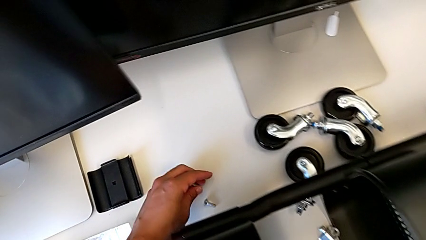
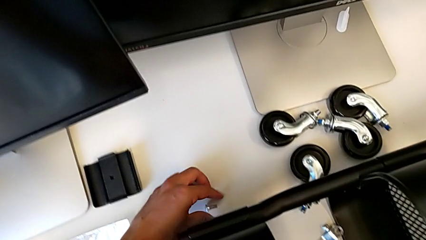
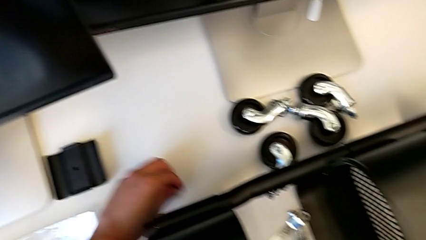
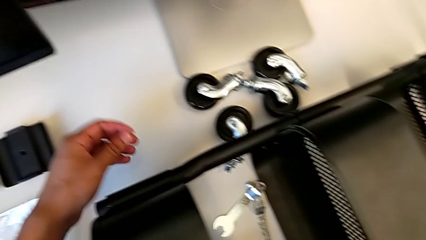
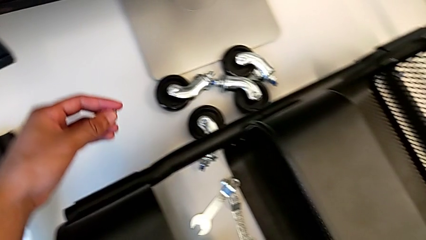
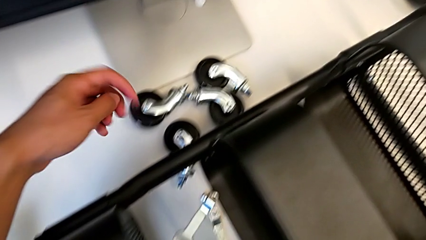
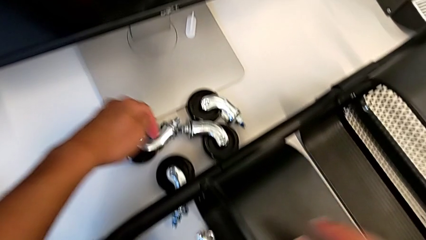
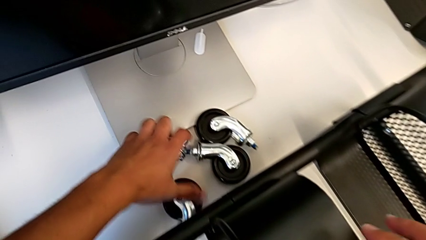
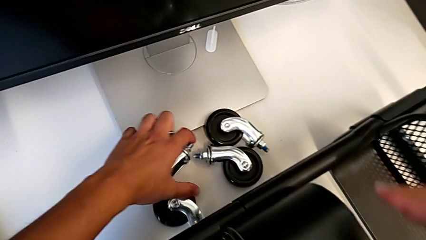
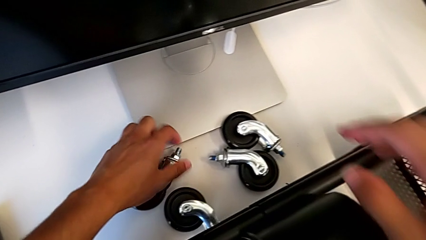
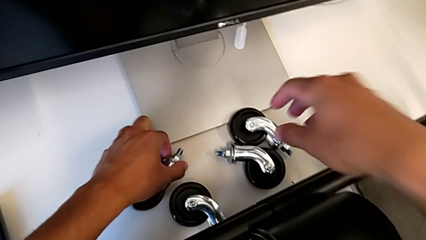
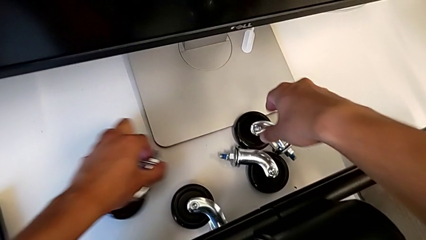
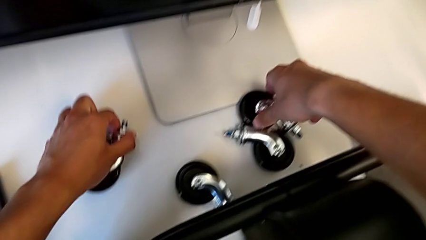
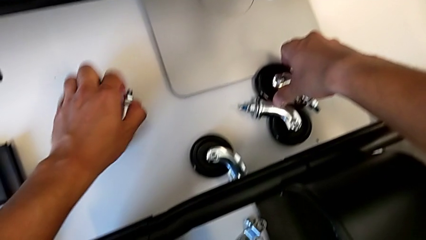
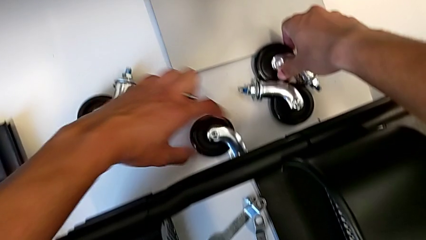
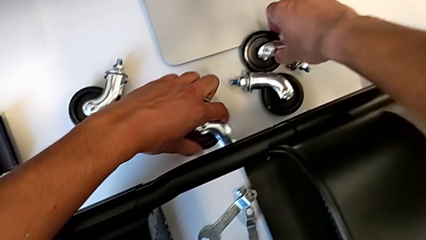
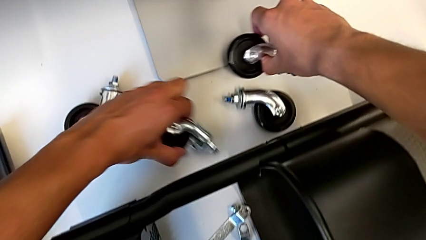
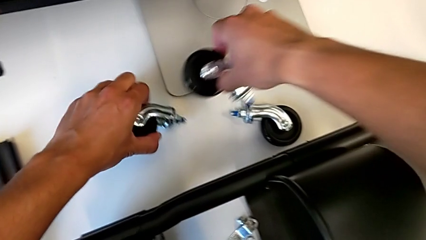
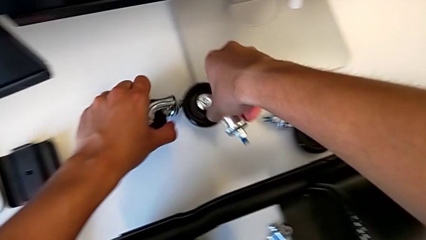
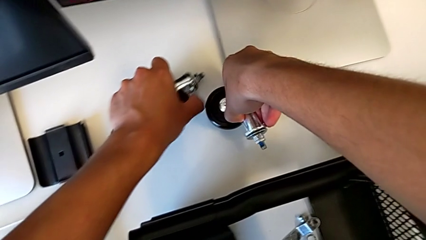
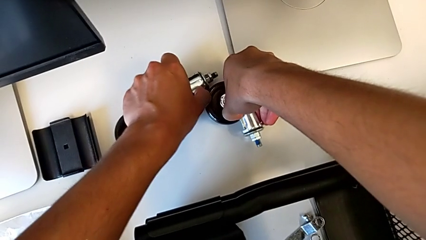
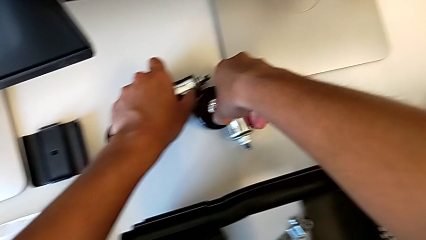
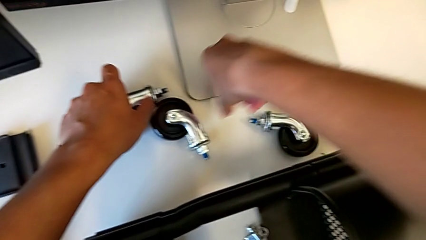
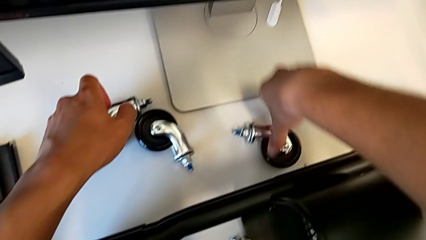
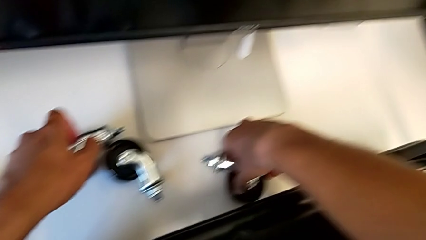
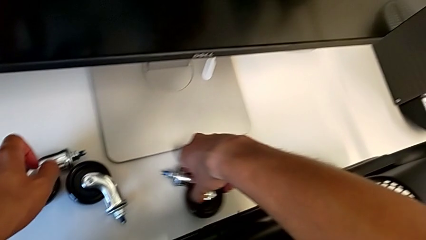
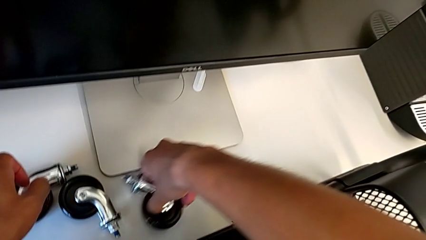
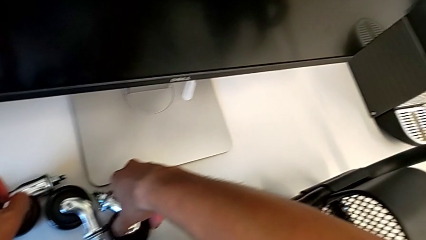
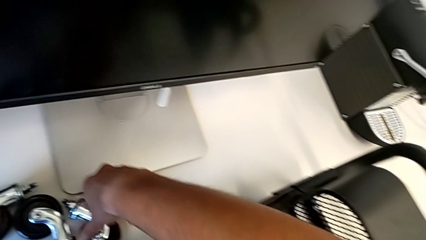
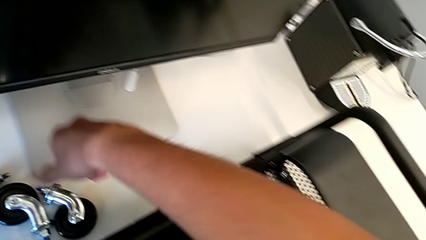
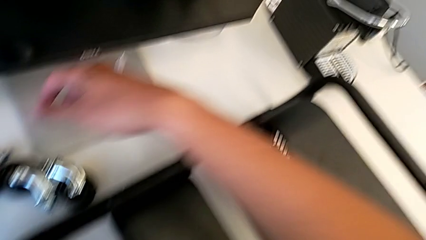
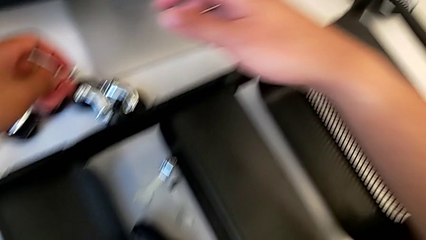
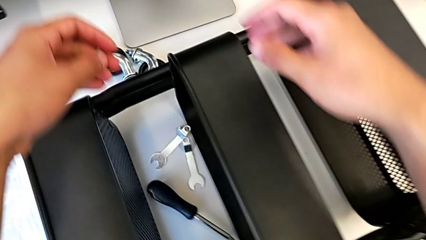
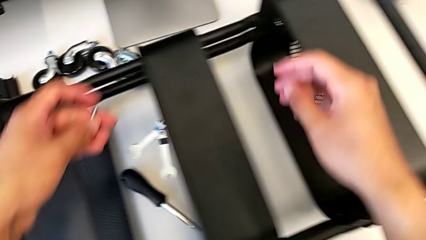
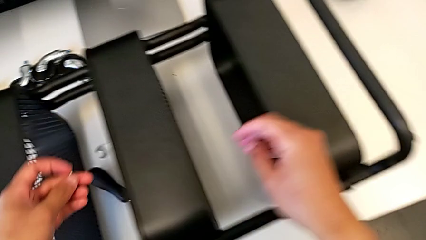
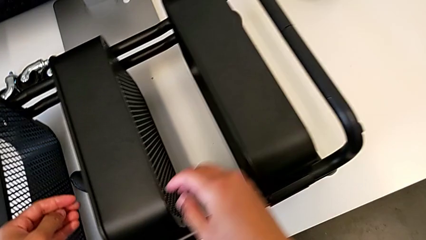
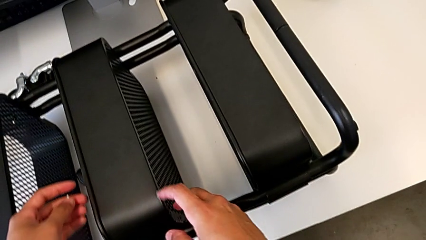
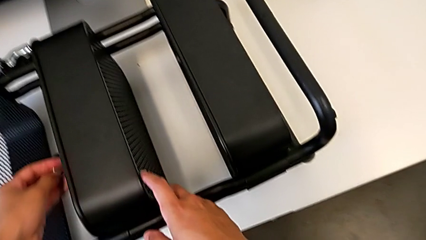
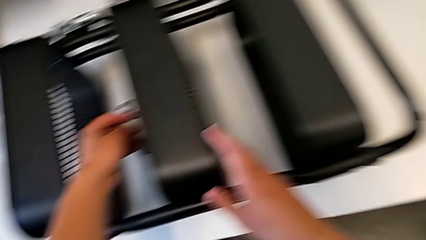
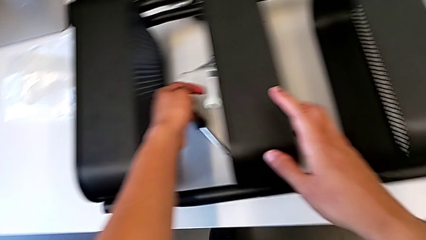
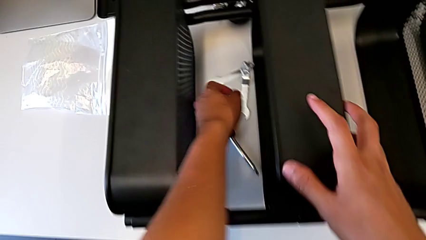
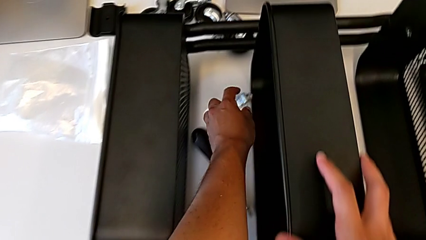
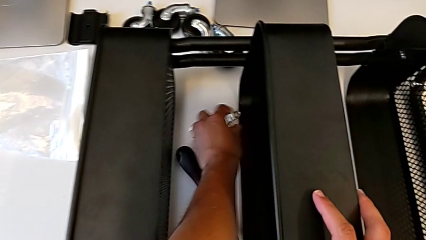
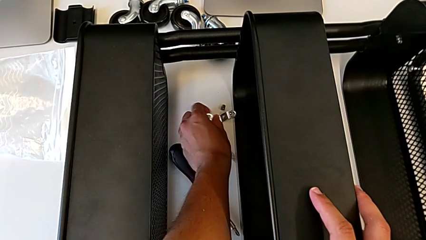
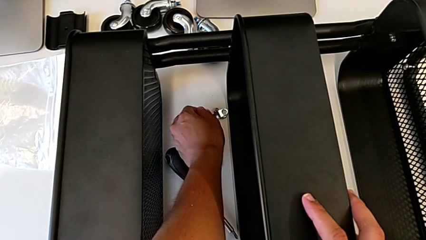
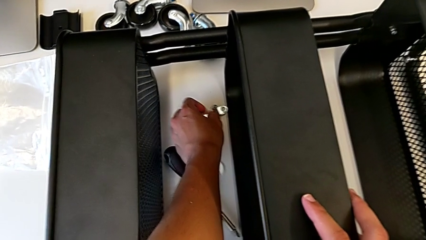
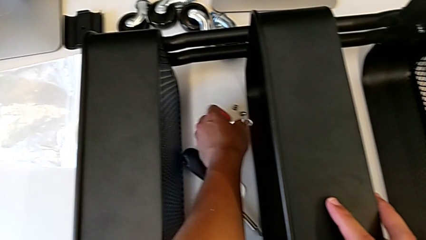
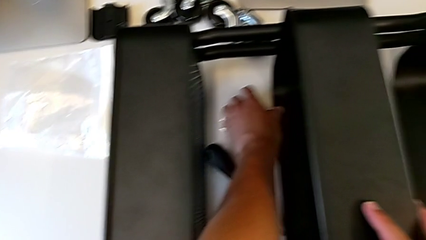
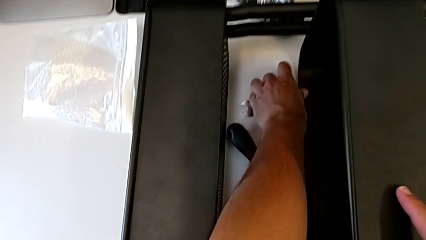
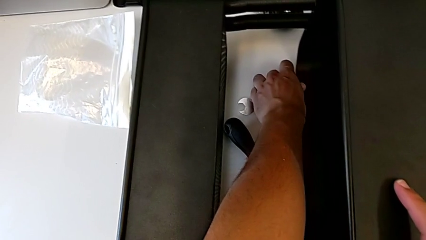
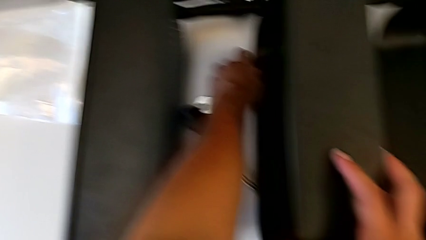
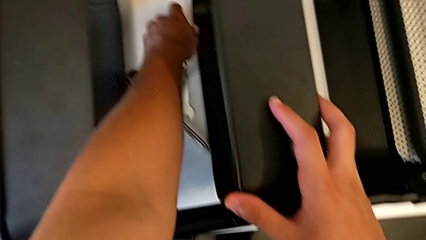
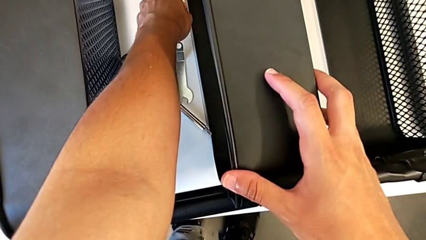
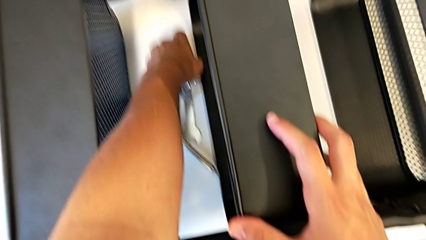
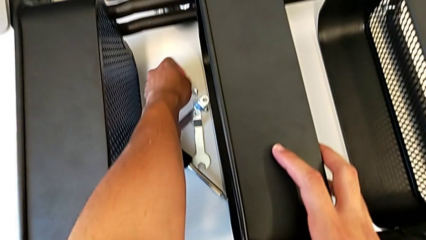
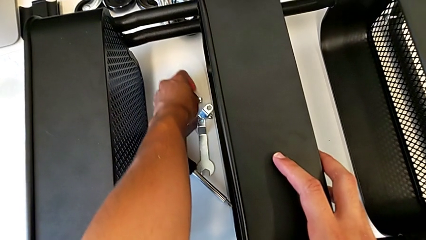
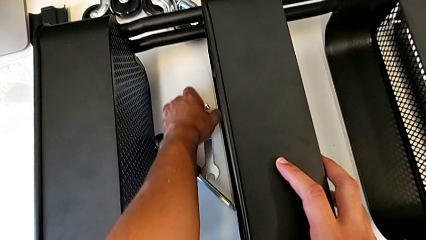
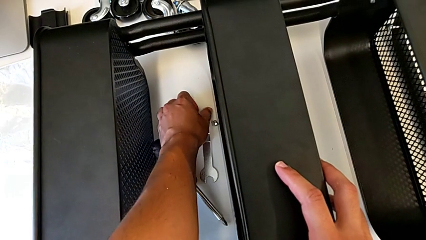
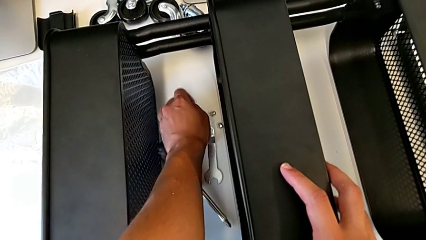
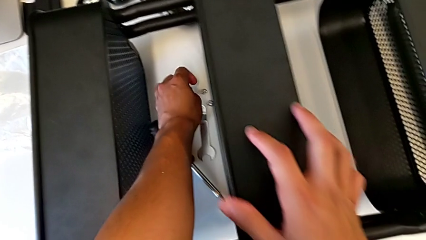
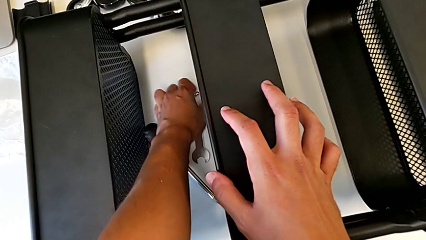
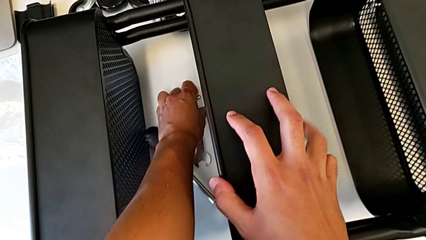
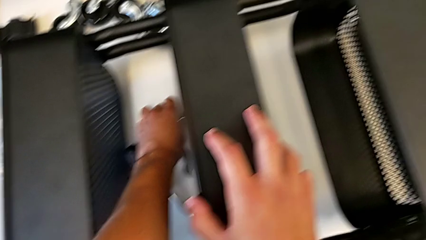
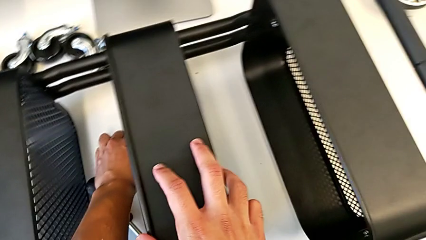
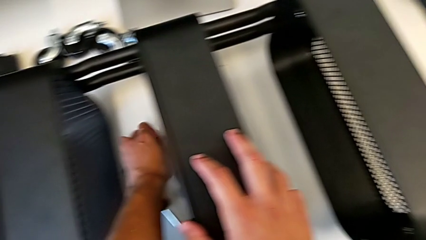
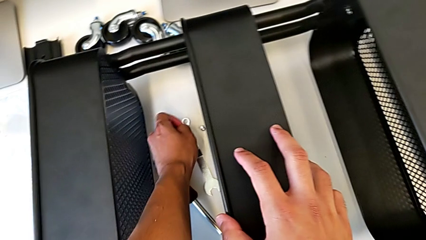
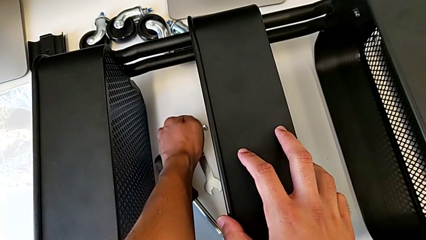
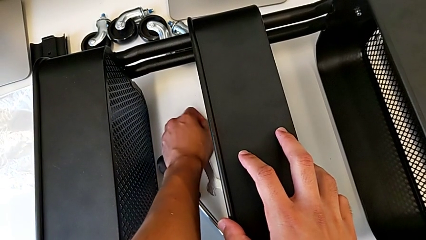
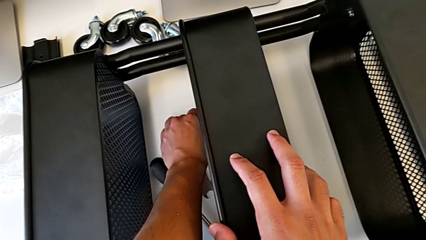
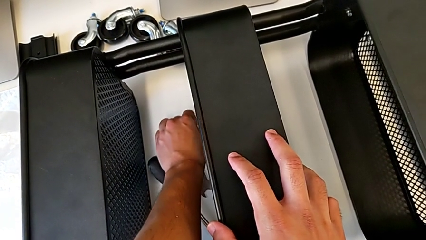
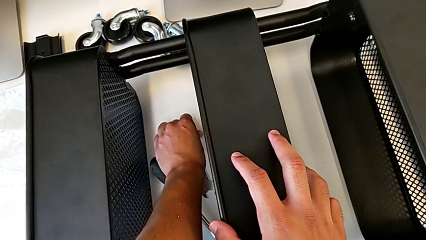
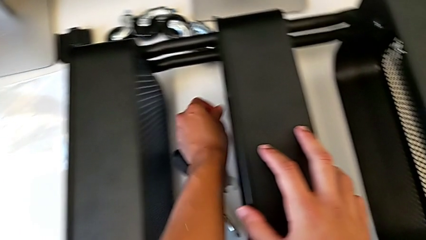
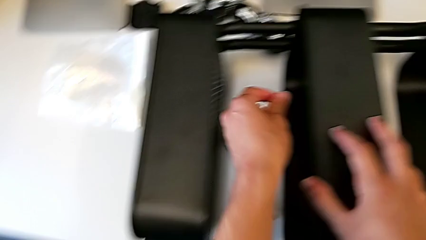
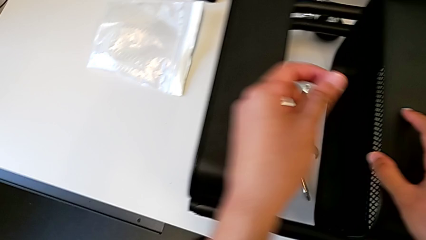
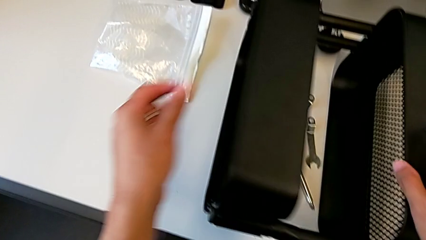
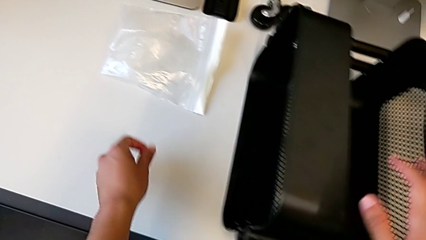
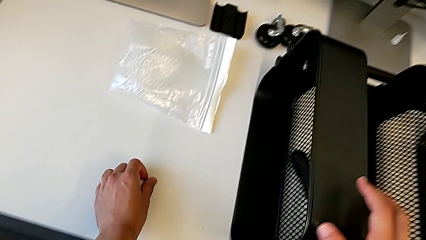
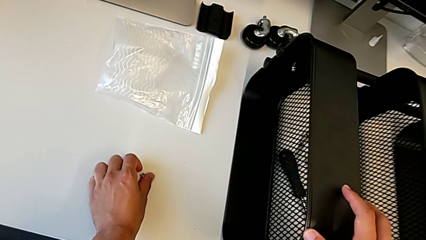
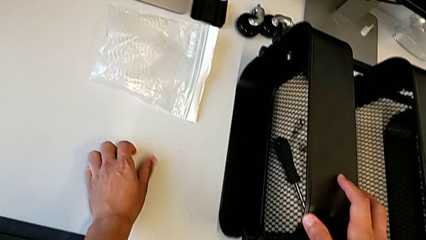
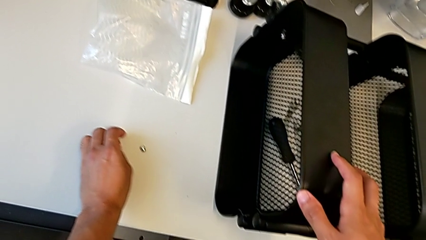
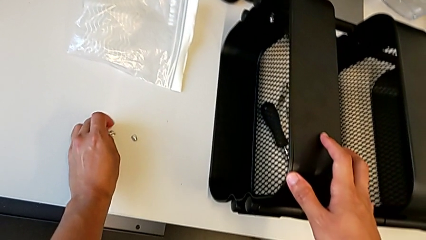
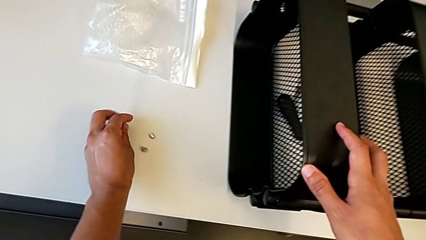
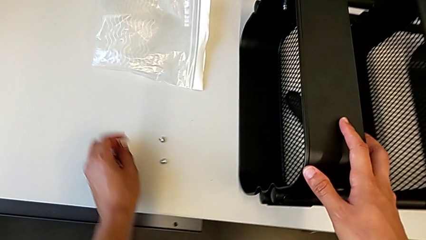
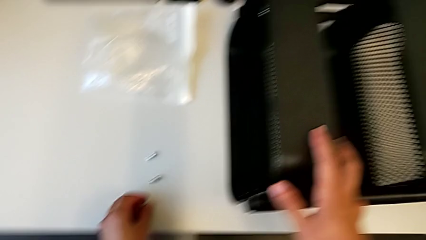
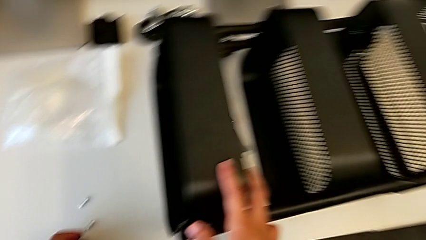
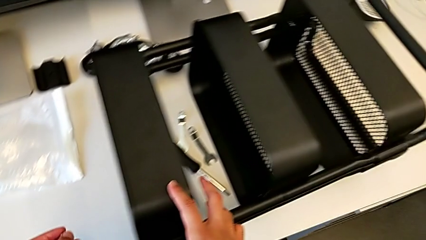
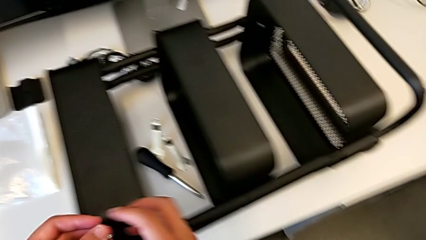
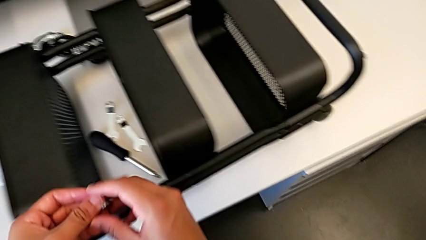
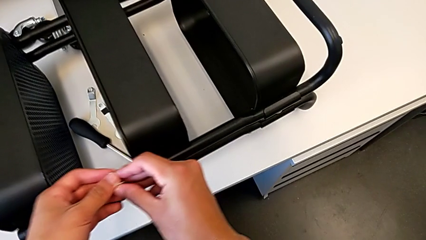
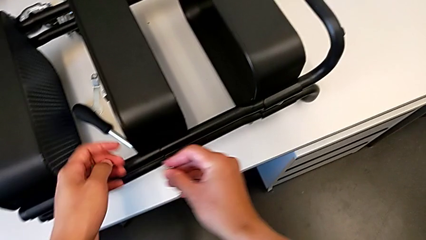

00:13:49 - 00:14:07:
The camera wearer is assembling the middle shelf with the side bars. They inspect the wheel, inspect the utility cart, grab the screw and hold it.
